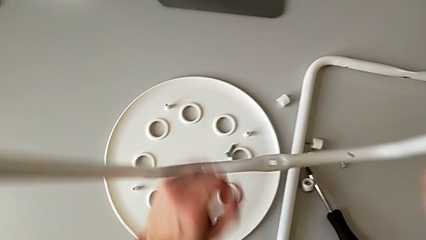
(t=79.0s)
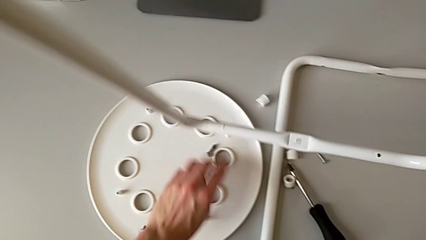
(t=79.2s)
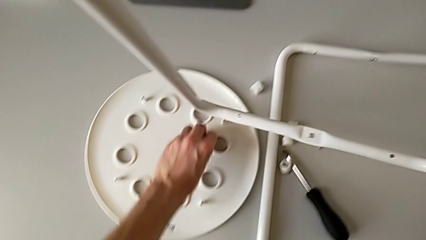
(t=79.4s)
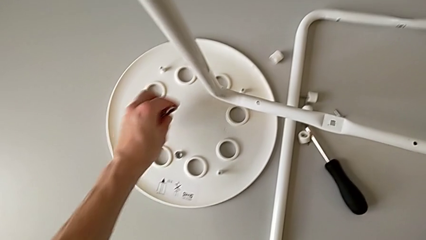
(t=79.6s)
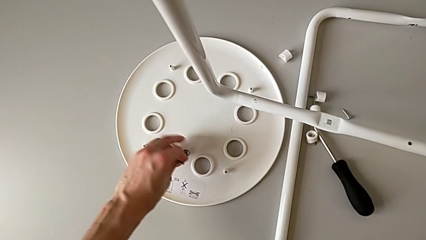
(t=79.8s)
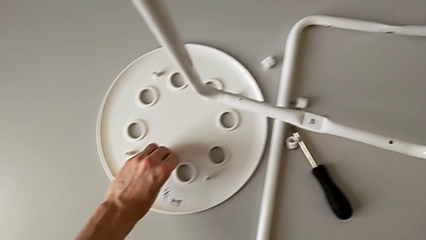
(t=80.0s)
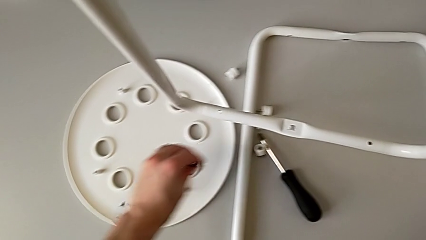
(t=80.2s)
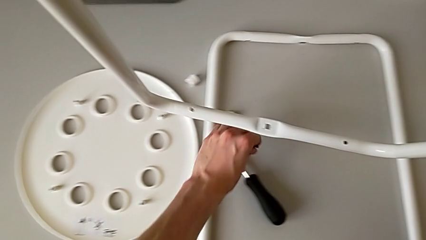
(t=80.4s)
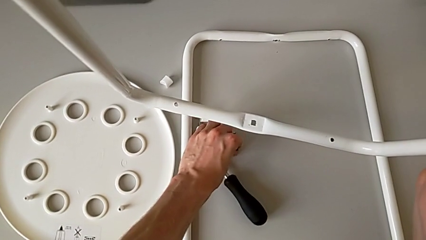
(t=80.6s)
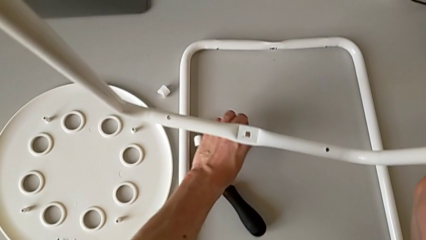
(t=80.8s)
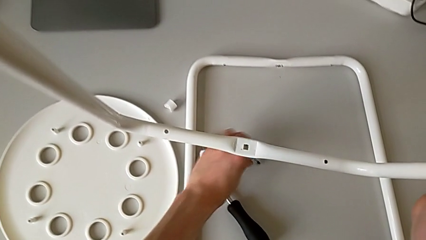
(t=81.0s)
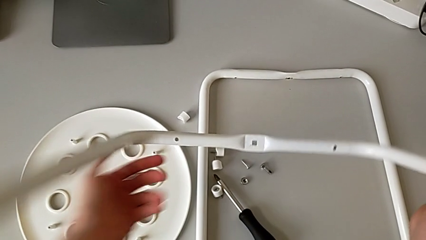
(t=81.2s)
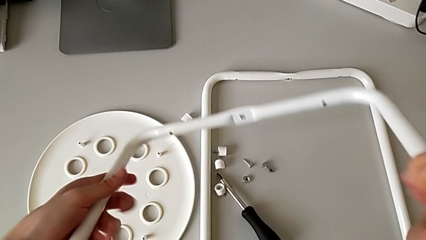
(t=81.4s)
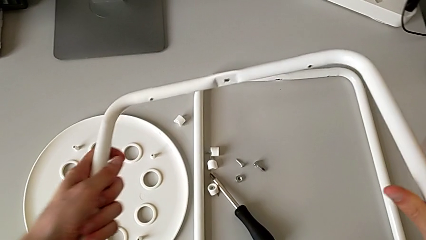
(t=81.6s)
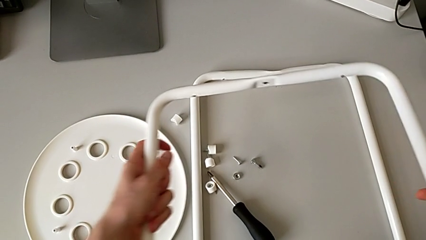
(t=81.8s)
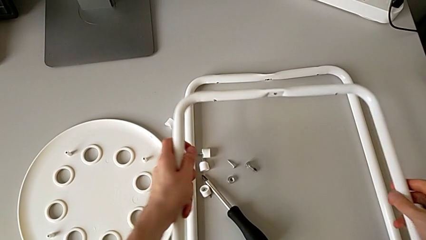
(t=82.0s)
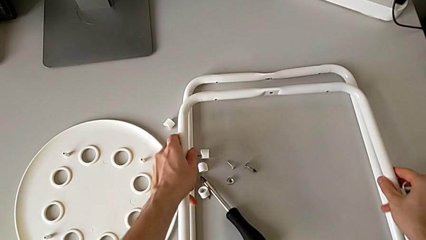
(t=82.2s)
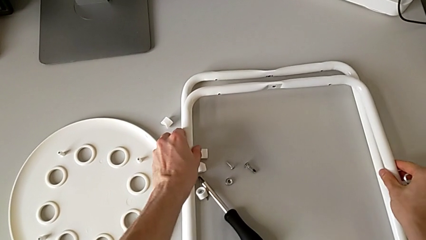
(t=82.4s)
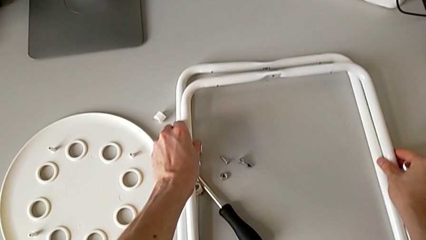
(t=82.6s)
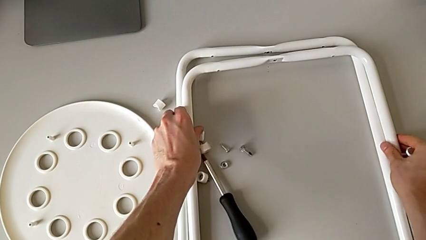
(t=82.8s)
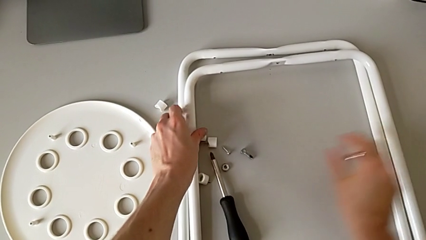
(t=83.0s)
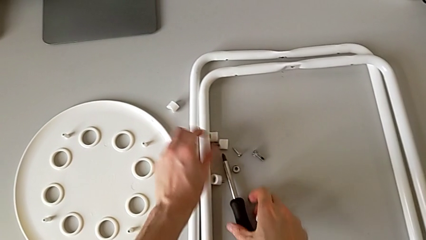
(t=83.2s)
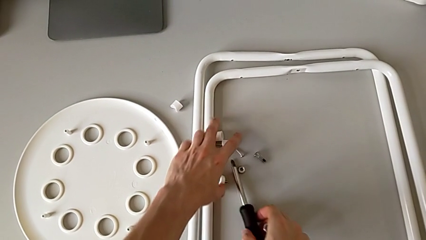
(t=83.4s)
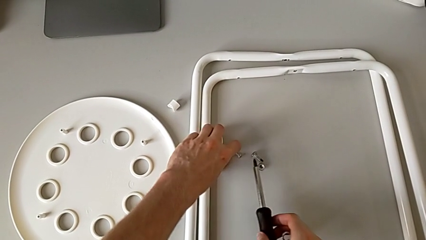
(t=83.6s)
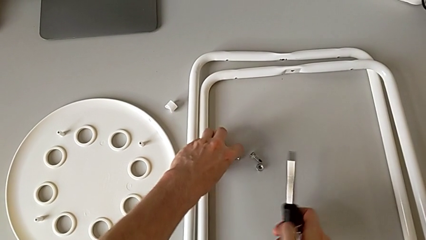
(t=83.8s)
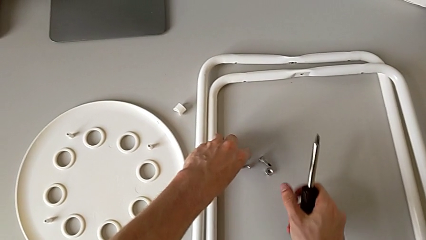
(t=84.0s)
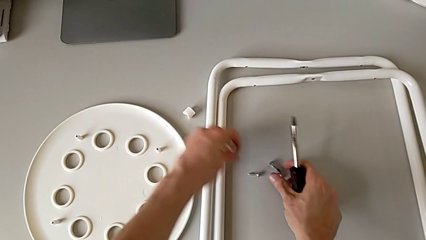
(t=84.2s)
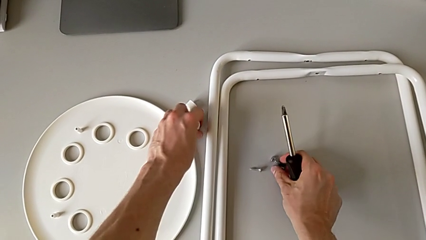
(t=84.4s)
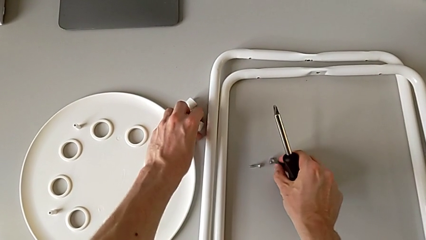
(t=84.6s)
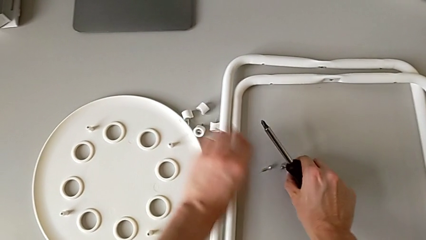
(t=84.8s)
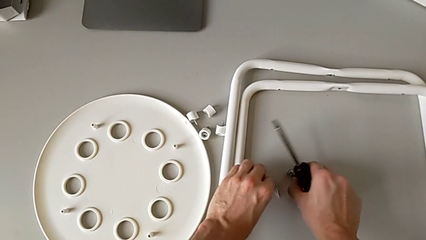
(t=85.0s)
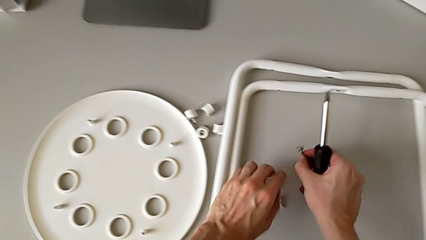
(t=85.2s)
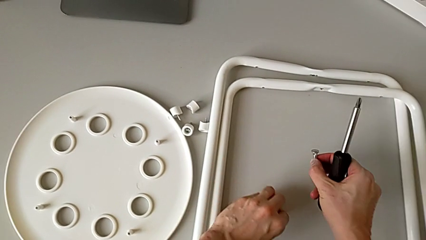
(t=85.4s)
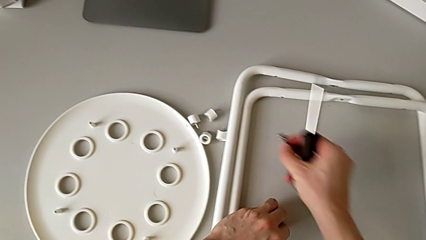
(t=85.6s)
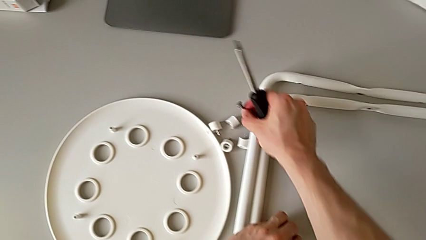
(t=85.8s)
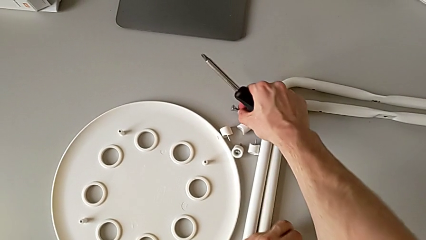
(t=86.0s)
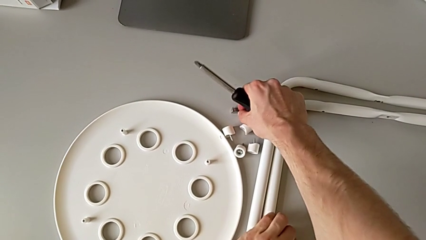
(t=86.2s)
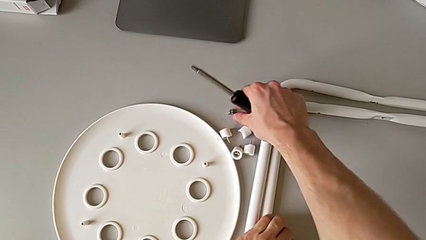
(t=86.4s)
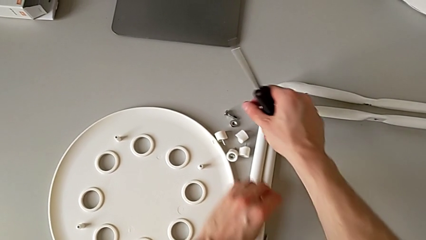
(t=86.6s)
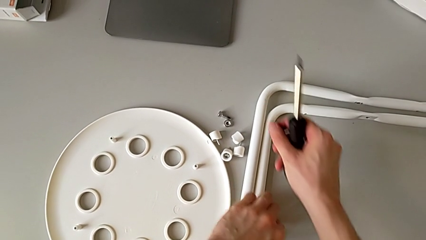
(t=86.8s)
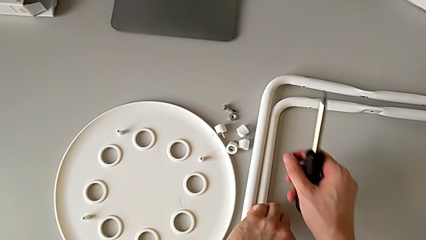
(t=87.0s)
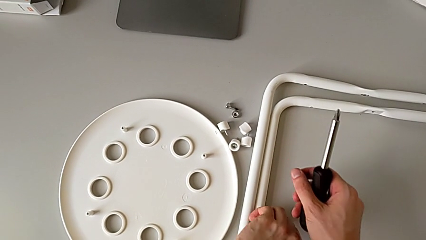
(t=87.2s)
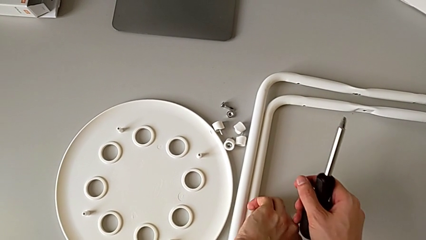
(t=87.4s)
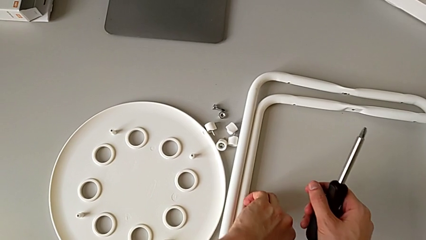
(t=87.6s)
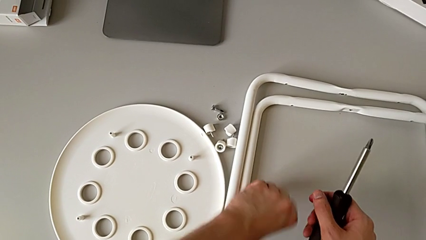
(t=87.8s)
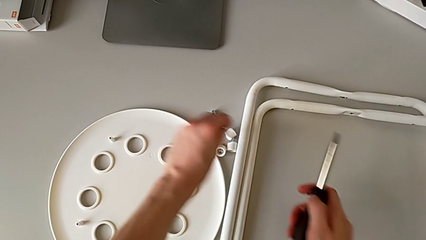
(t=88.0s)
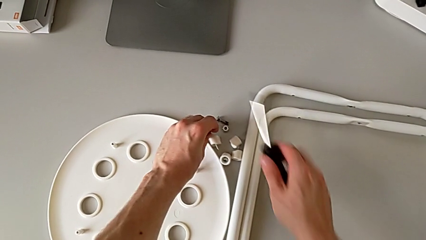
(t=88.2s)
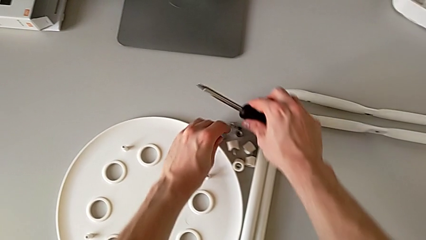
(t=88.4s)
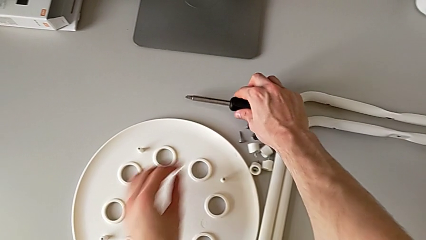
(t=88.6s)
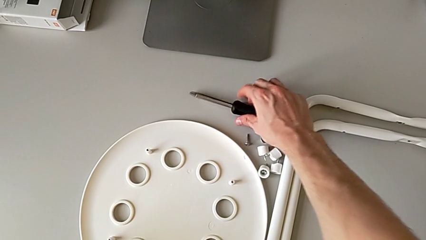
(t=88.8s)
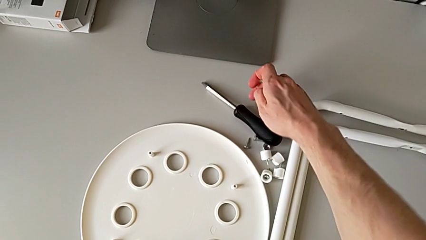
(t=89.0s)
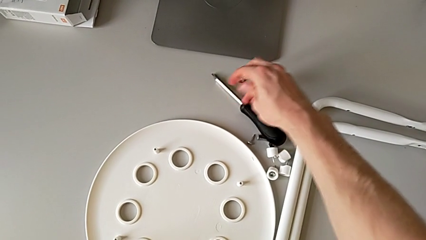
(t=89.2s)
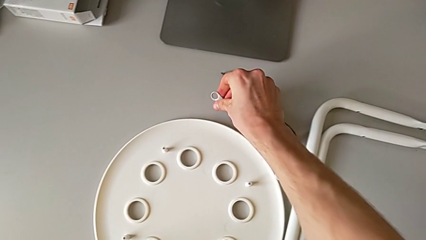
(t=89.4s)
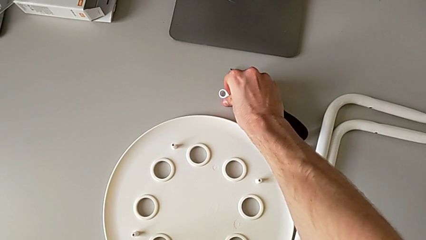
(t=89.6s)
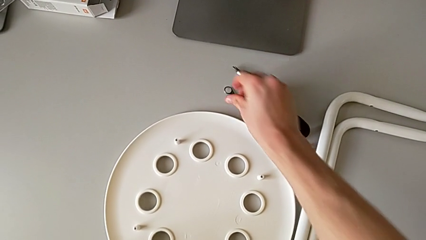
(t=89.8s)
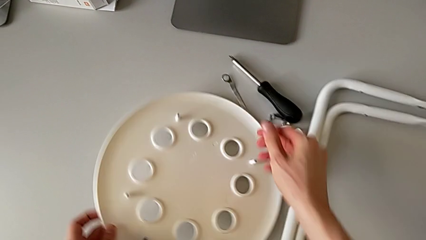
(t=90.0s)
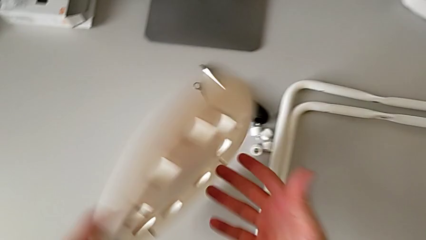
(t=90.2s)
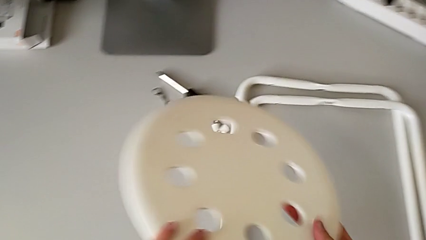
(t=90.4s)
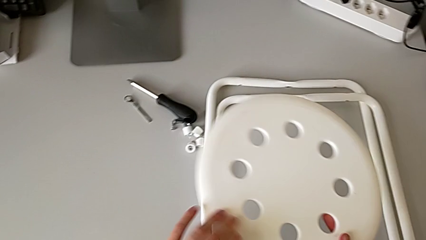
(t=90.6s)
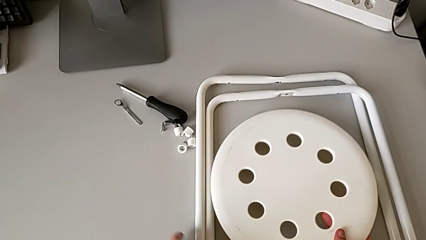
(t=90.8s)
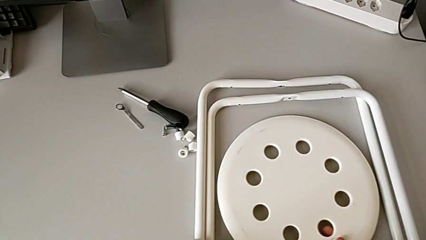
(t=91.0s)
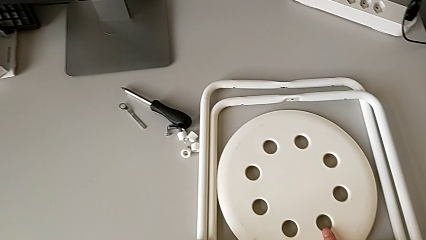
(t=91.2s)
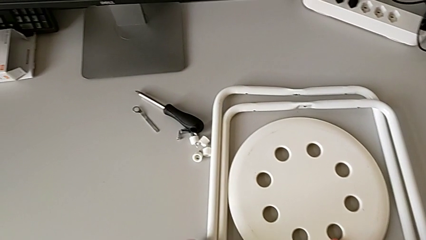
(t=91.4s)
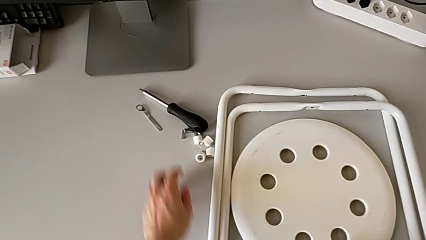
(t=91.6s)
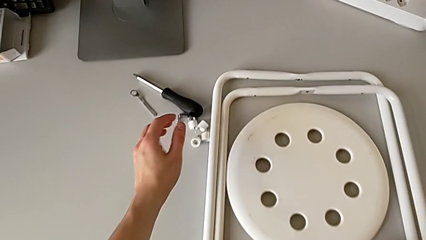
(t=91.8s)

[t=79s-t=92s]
The camera wearer is disassembling the legs of the chair. They grab the middle bolt, place the middle hex nut, place the second leg, grab the screw, place the little screw, grab it, place the middle hex nut, lift the little screw, place the black screwdriver, place the little hexagonal wrench, flip the rounded seat and place it.
